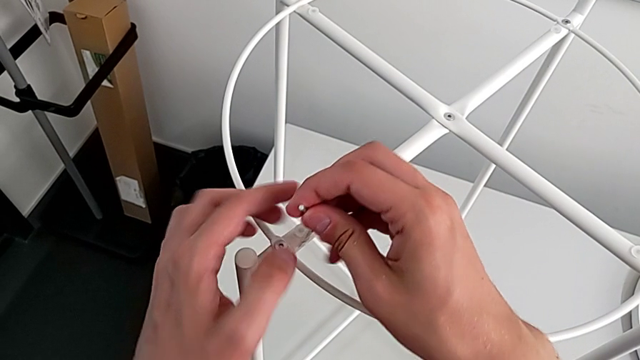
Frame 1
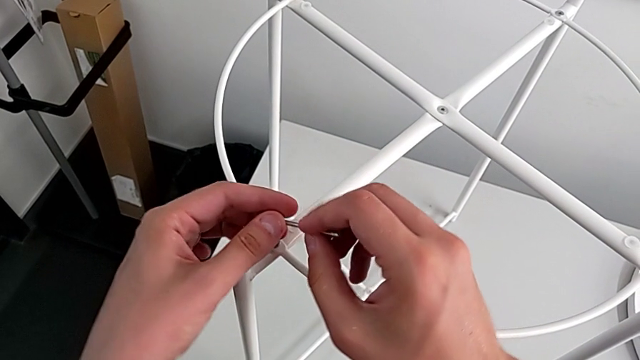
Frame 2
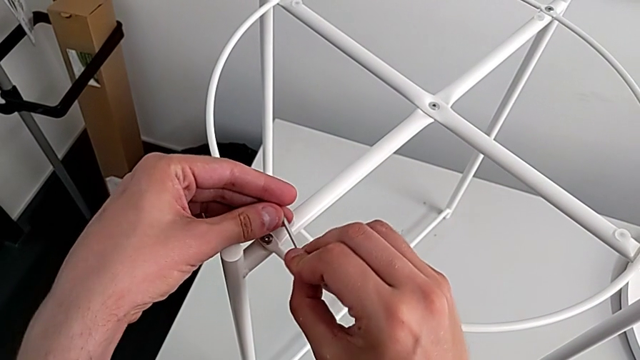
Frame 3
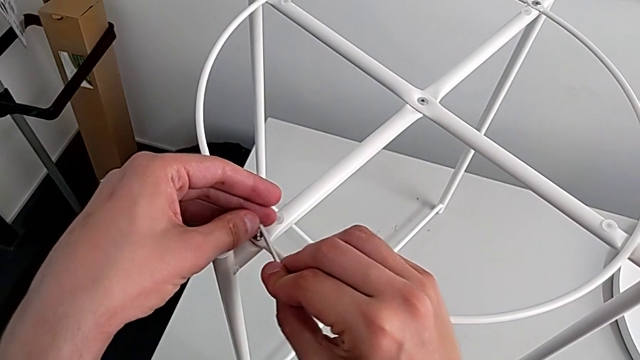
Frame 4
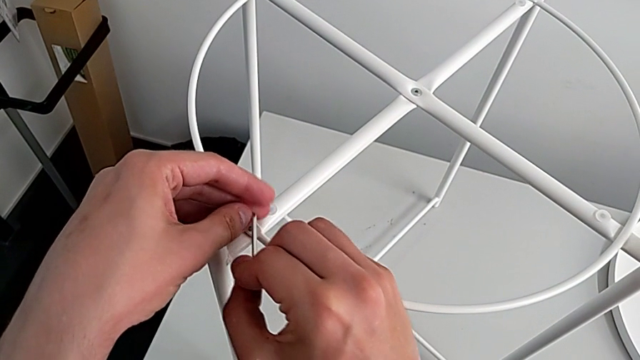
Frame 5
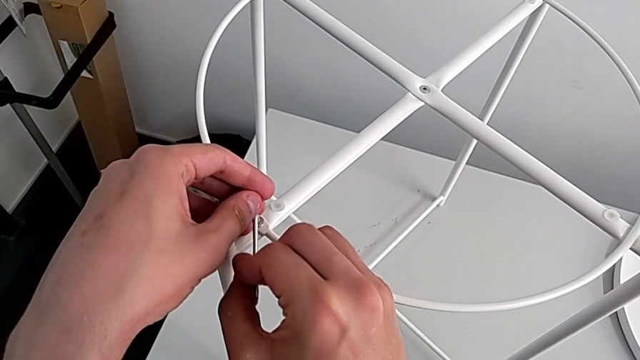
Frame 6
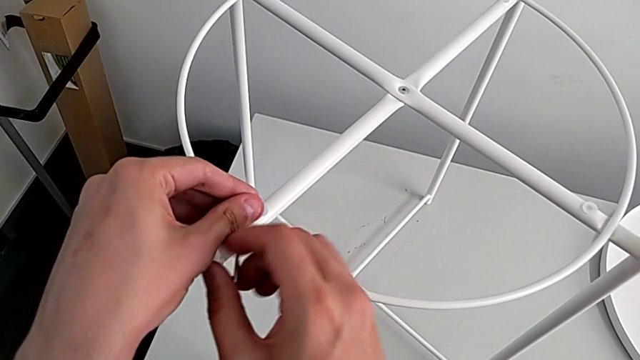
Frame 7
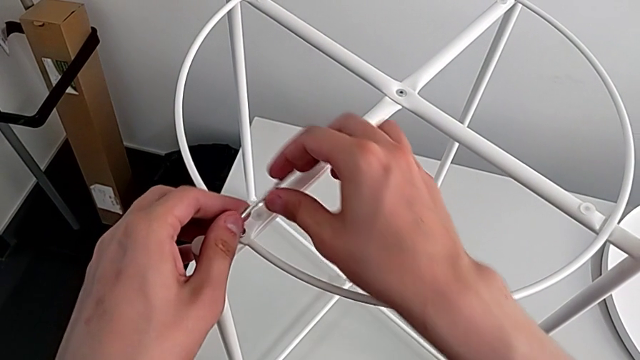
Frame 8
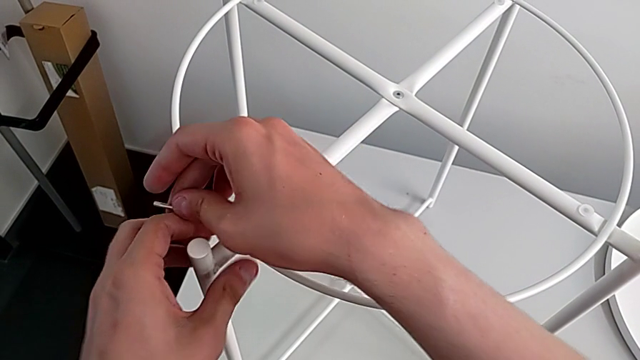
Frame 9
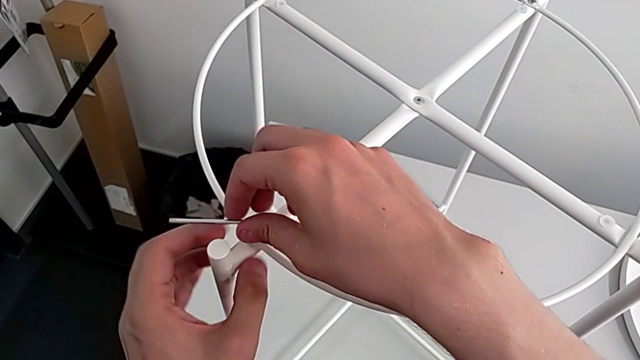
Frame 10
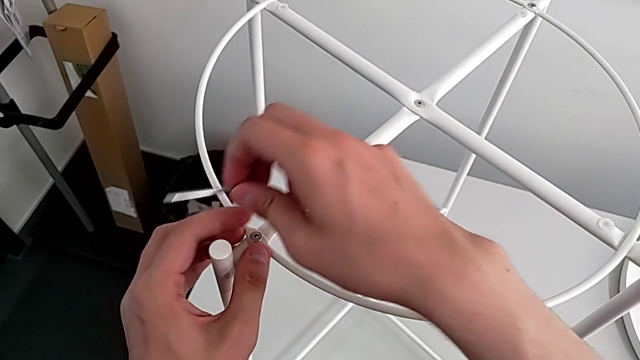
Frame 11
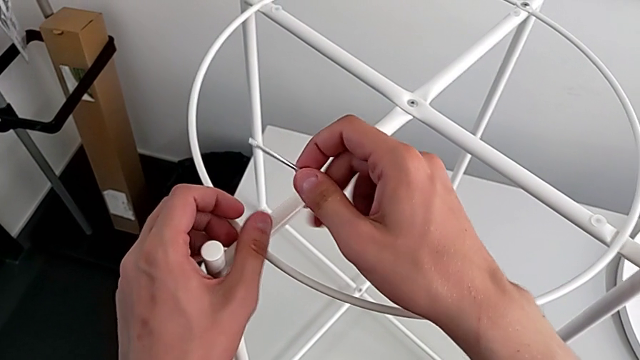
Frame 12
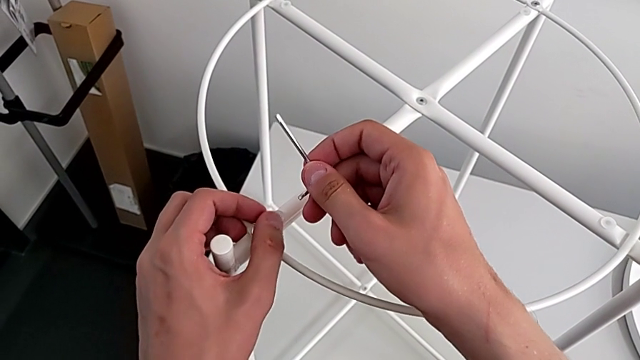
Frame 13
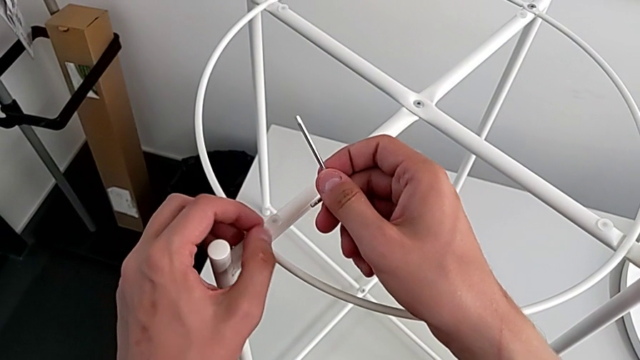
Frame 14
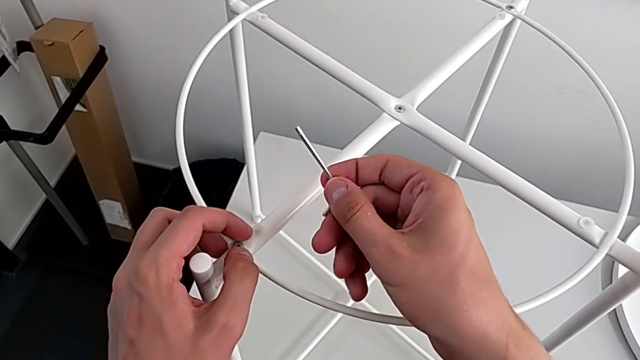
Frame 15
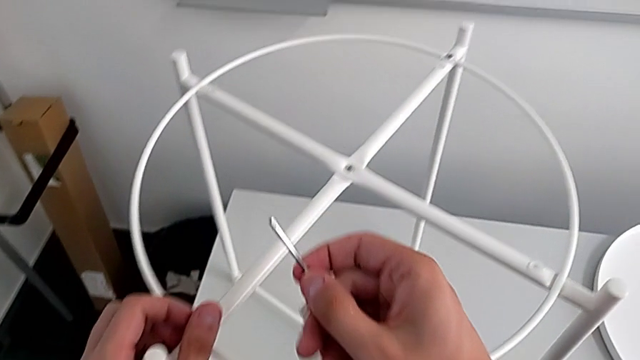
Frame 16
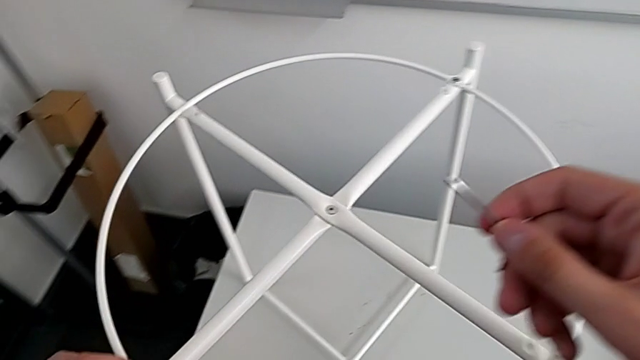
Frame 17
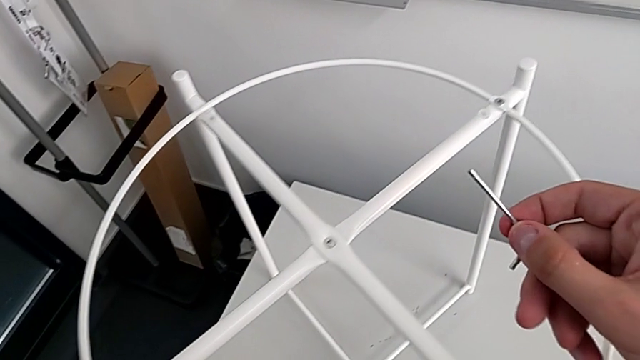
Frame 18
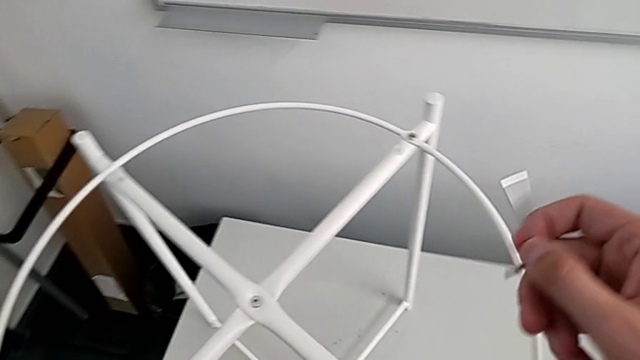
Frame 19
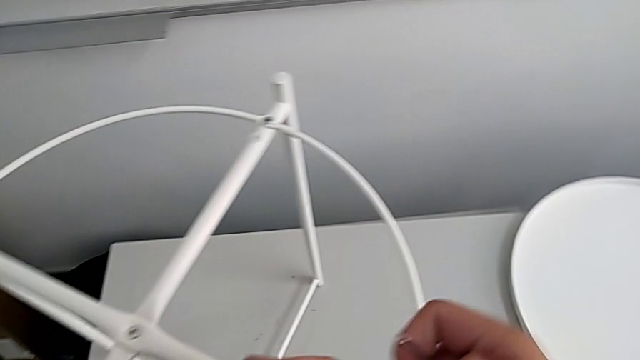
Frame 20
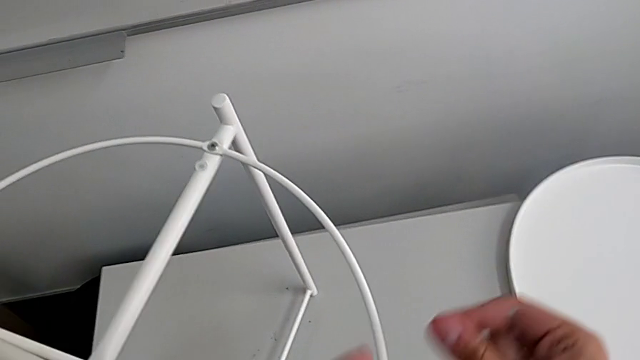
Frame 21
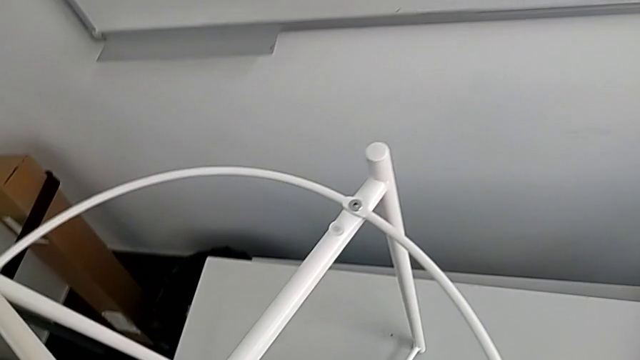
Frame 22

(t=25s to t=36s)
The camera wearer is removing the circle. They insert the Allen wrench, wrongly unscrew the hex socket head, not using the long part of the Allen wrench, withdraw the Allen wrench, unscrew the hex socket head and place it.

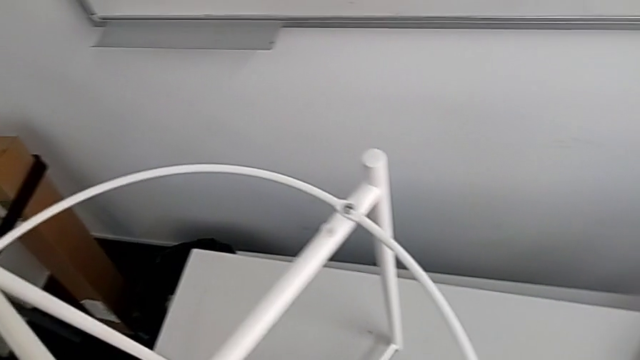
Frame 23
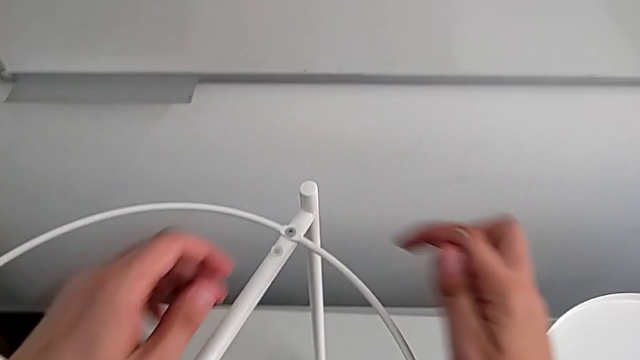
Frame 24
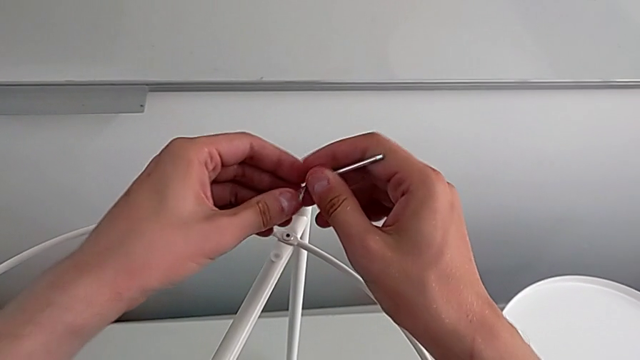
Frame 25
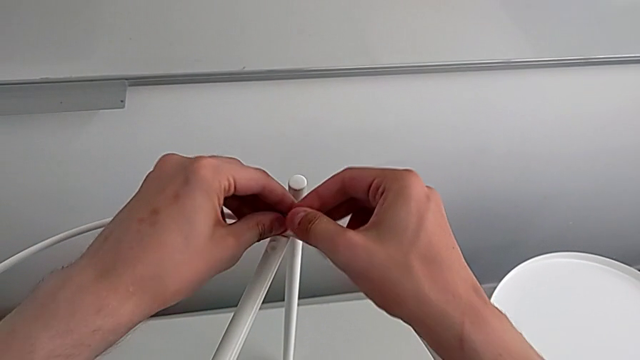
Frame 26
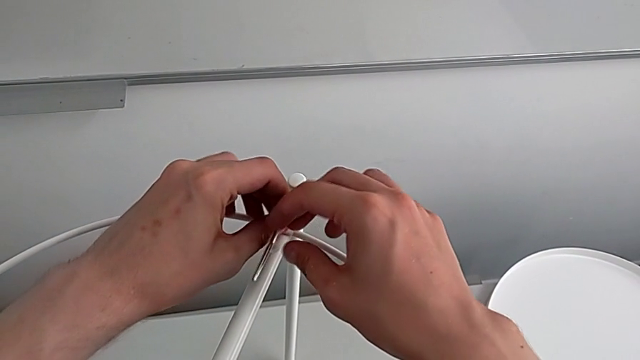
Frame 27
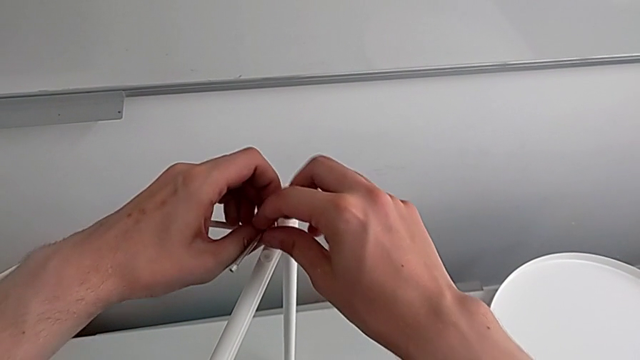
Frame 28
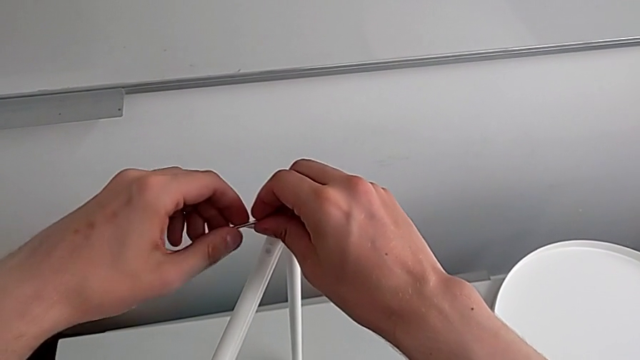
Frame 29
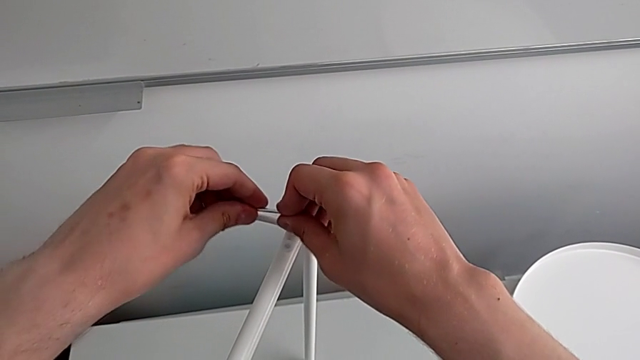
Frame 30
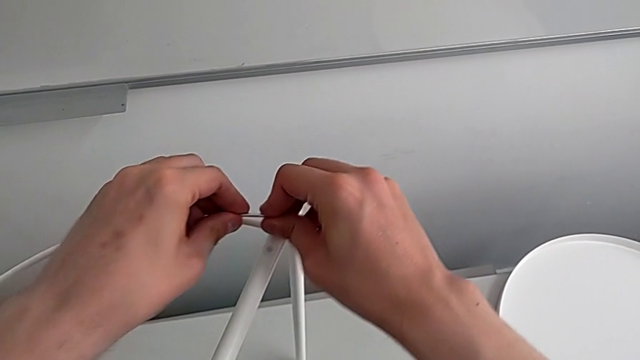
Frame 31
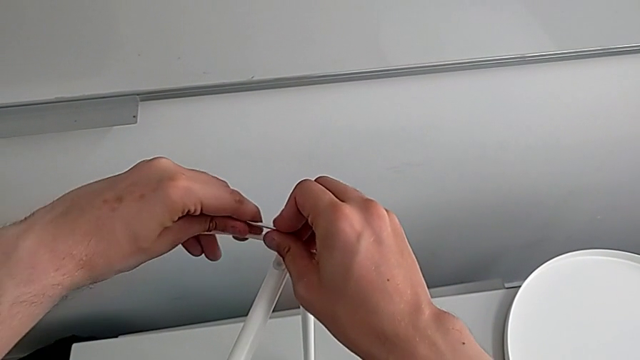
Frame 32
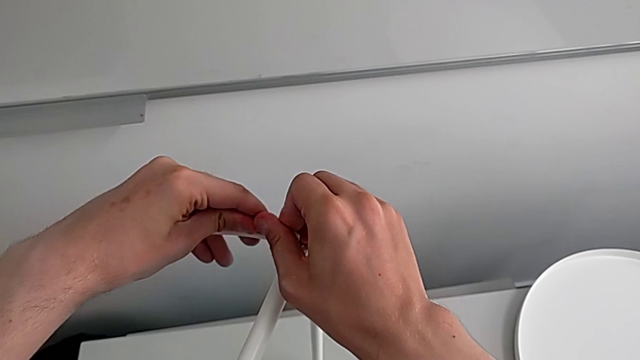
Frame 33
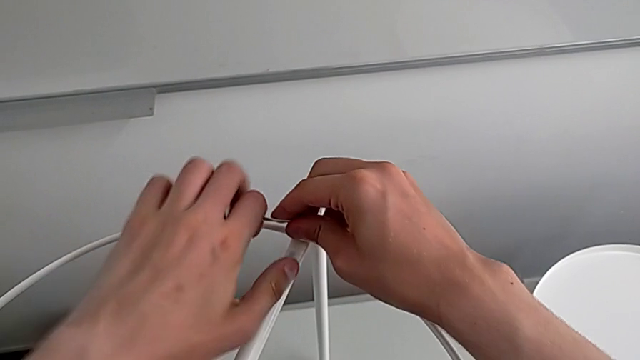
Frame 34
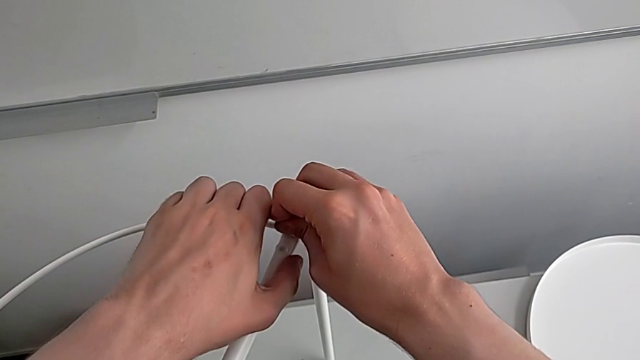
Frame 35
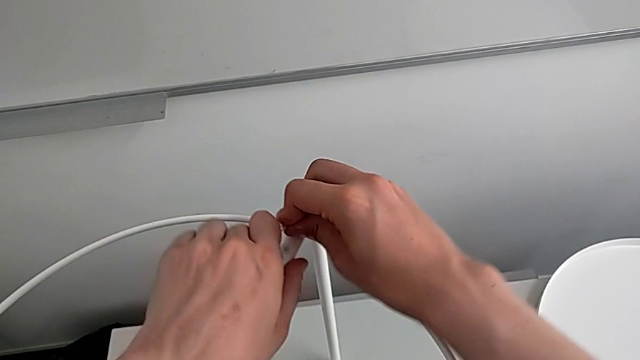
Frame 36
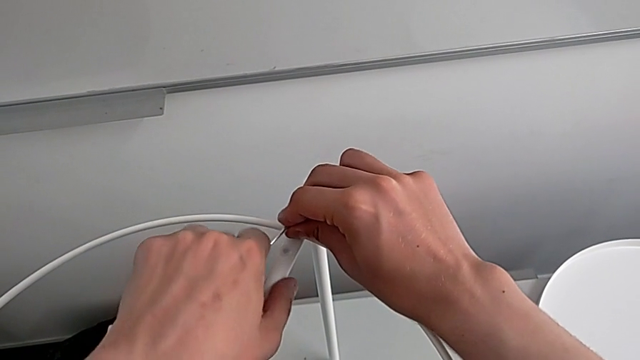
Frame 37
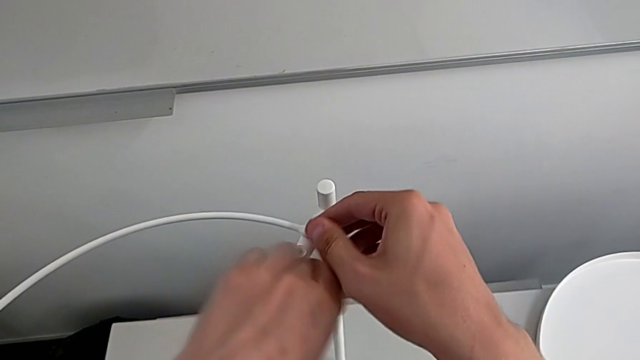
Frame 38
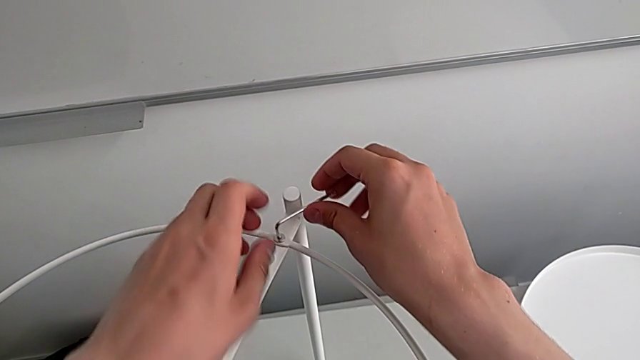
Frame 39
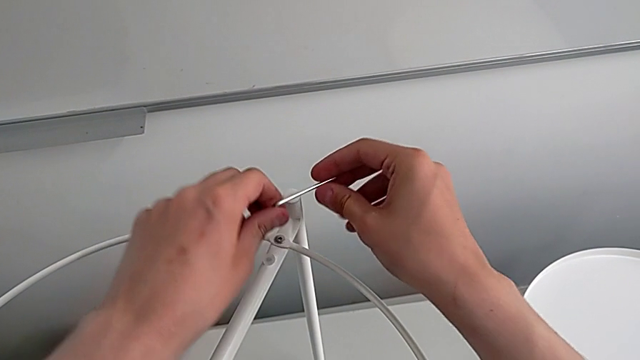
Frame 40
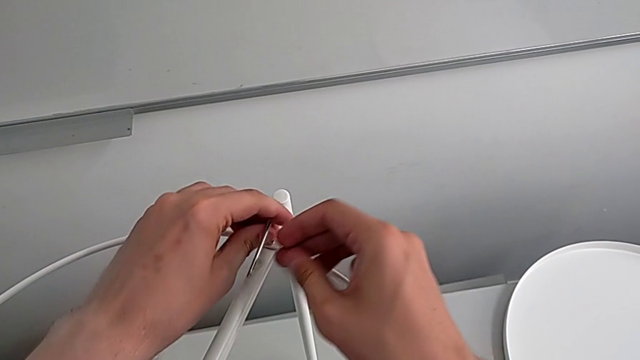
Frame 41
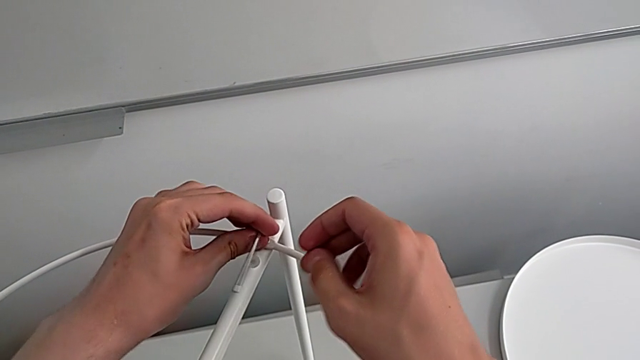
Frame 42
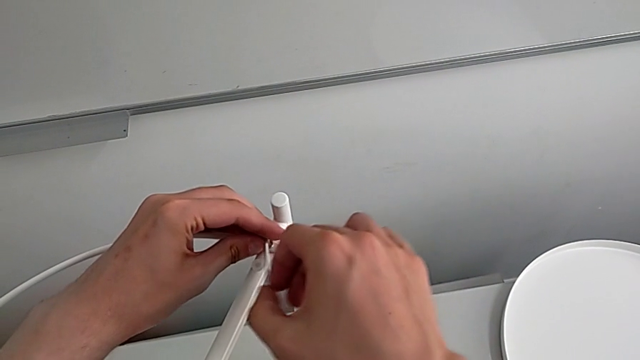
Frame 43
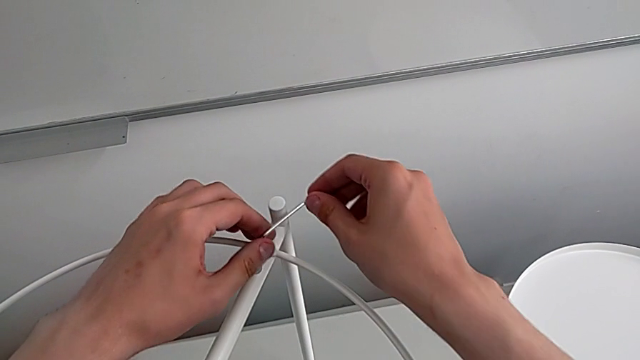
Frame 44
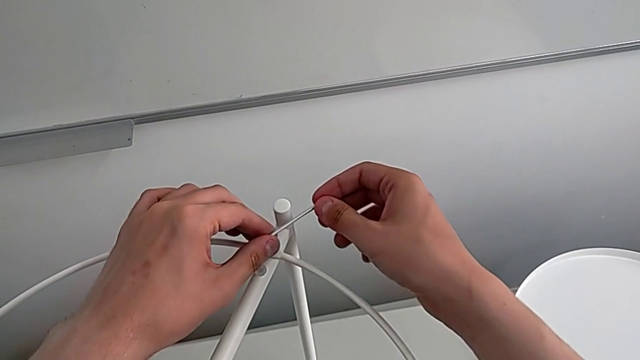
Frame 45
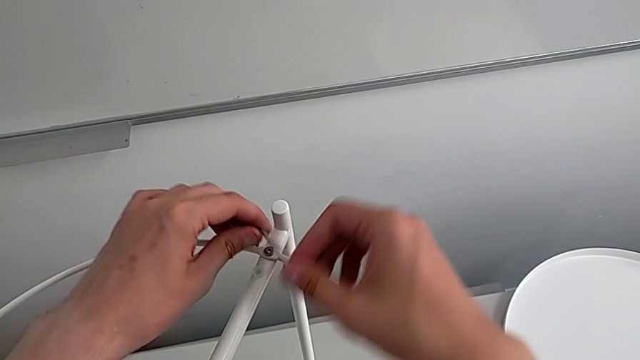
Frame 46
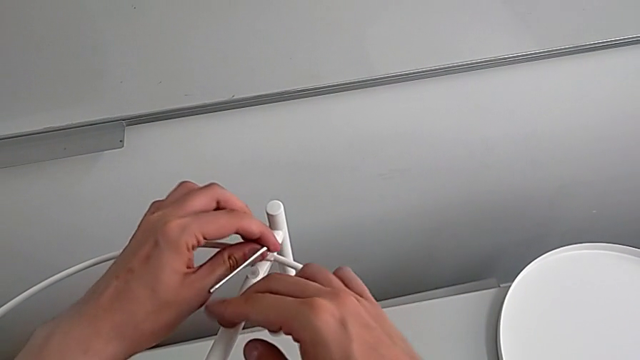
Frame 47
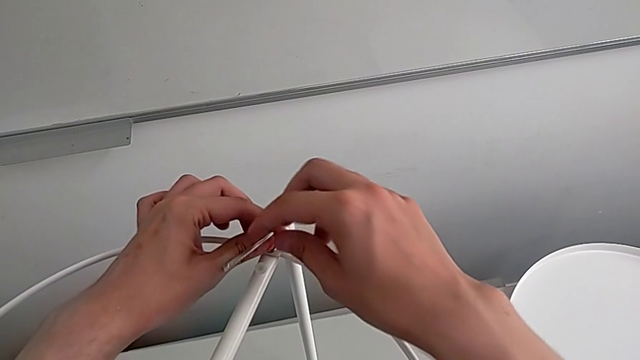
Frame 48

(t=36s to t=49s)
The camera wearer is removing the circle. They approach the hex socket head, insert the Allen wrench and begin to wrongly unscrew the hex socket head, not using the longest part of the Allen wrench.
